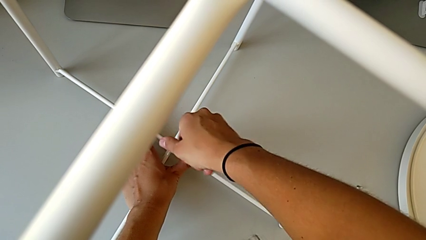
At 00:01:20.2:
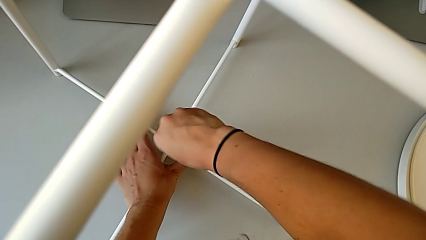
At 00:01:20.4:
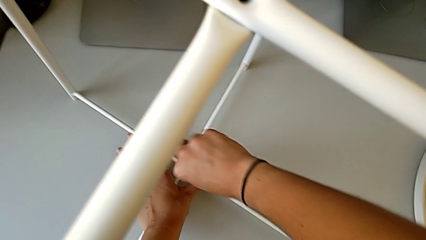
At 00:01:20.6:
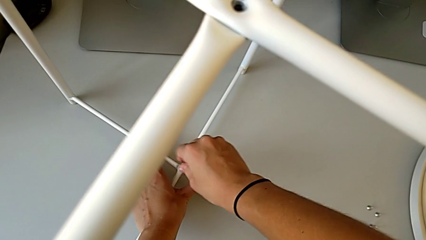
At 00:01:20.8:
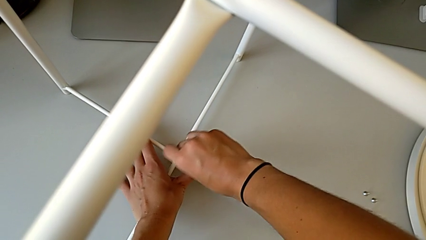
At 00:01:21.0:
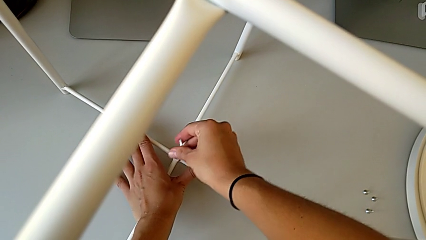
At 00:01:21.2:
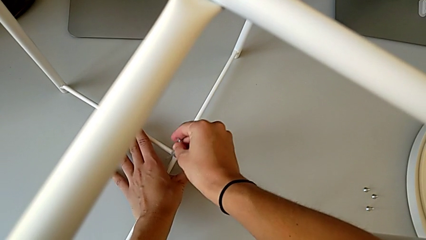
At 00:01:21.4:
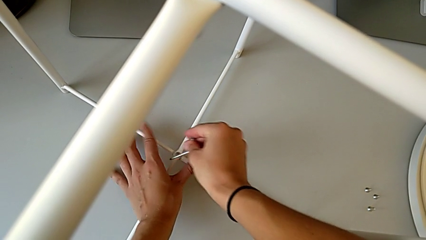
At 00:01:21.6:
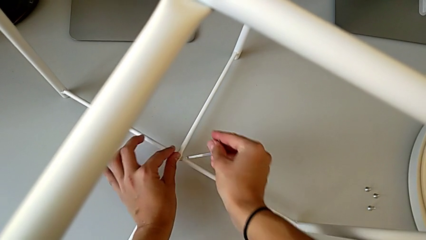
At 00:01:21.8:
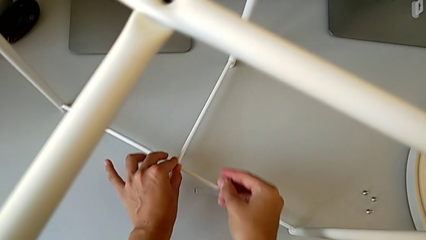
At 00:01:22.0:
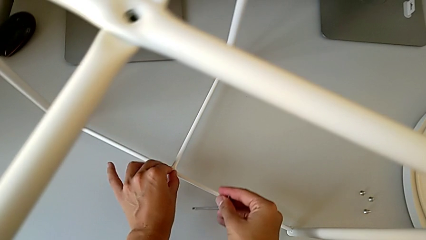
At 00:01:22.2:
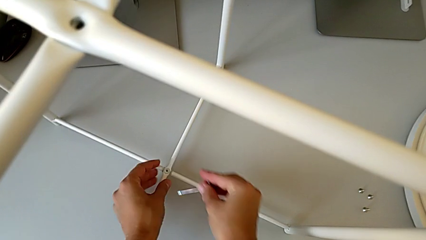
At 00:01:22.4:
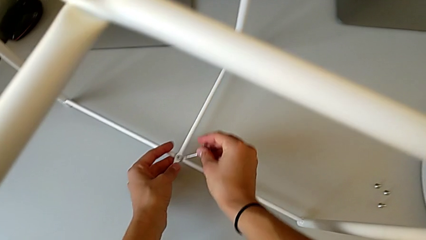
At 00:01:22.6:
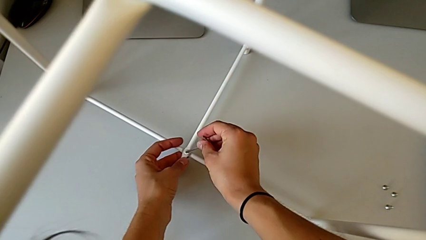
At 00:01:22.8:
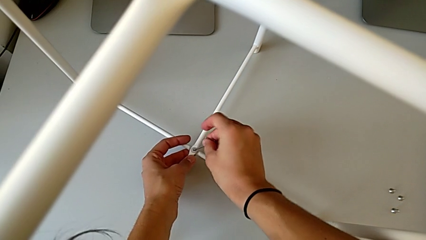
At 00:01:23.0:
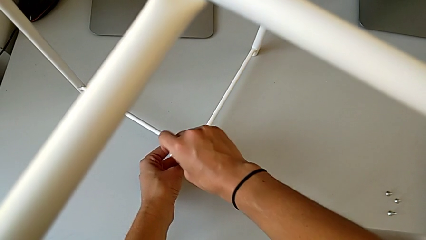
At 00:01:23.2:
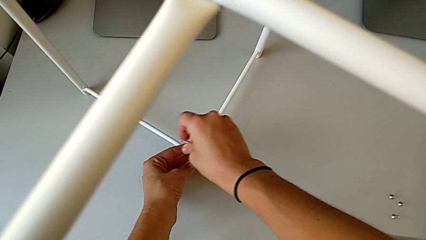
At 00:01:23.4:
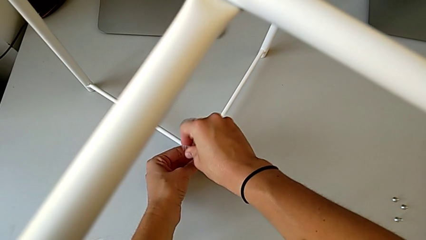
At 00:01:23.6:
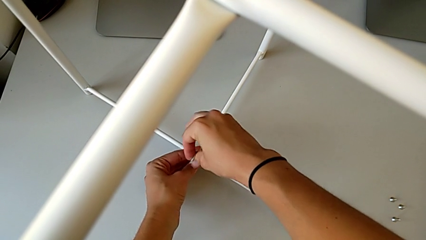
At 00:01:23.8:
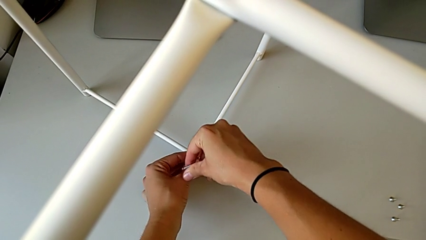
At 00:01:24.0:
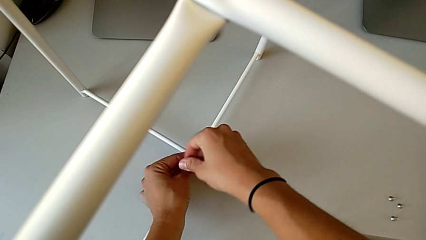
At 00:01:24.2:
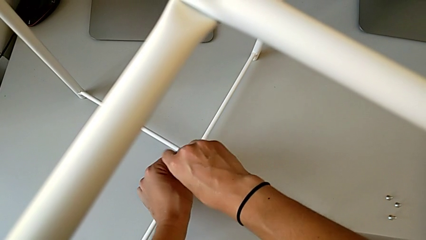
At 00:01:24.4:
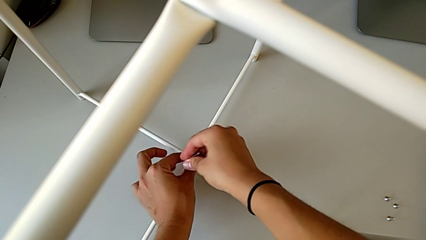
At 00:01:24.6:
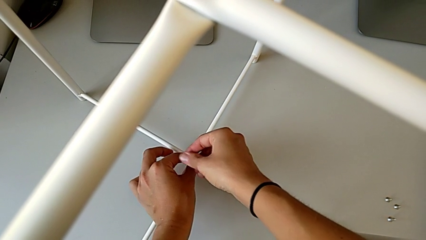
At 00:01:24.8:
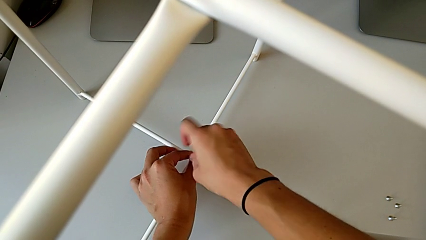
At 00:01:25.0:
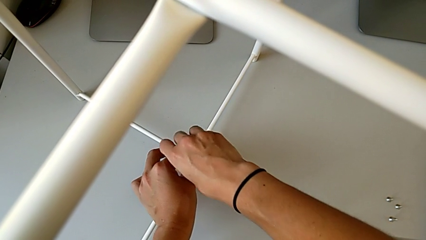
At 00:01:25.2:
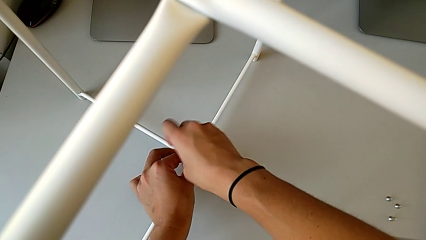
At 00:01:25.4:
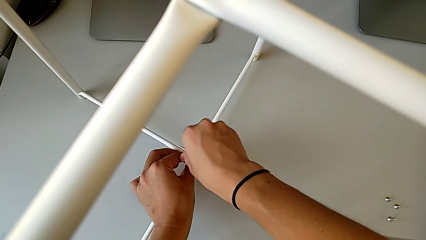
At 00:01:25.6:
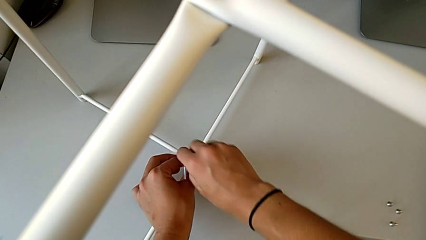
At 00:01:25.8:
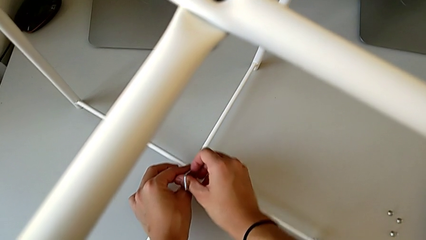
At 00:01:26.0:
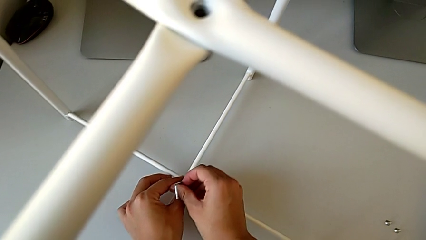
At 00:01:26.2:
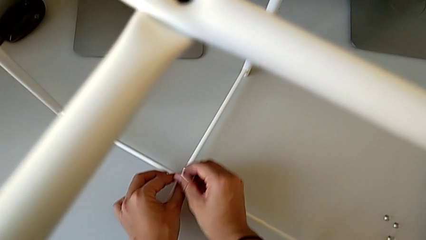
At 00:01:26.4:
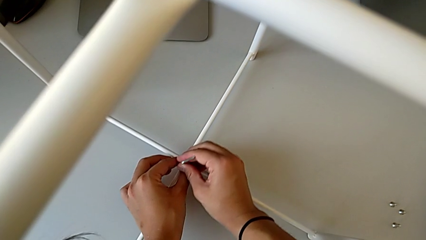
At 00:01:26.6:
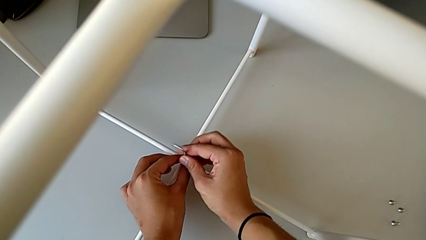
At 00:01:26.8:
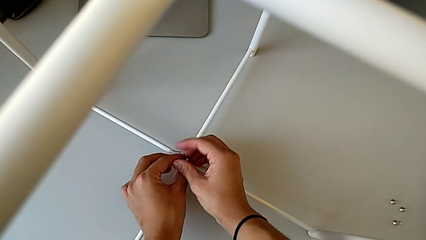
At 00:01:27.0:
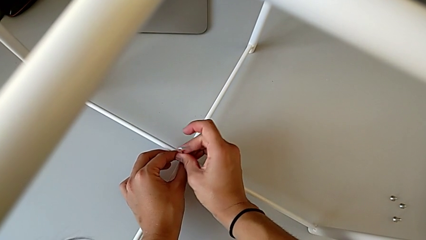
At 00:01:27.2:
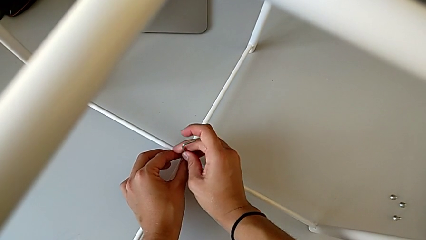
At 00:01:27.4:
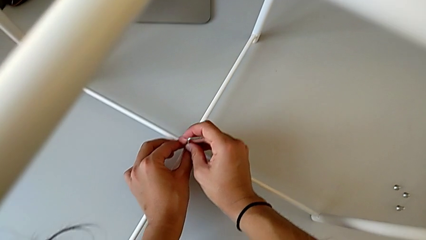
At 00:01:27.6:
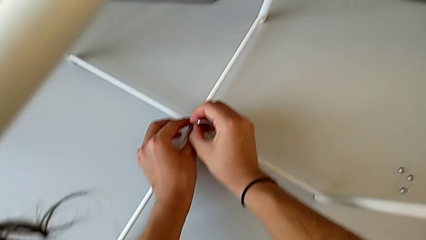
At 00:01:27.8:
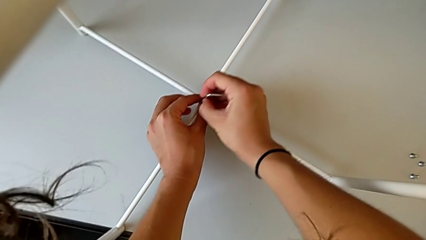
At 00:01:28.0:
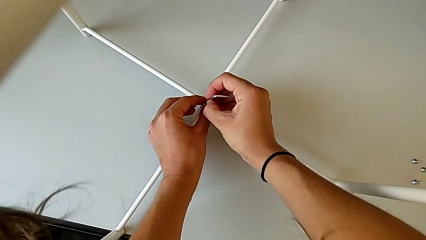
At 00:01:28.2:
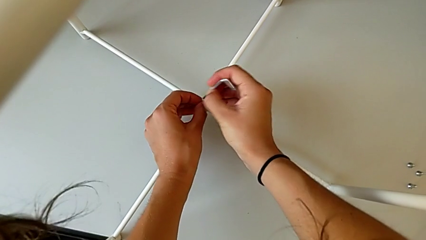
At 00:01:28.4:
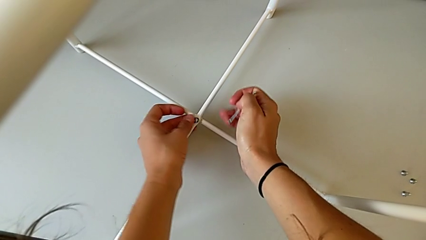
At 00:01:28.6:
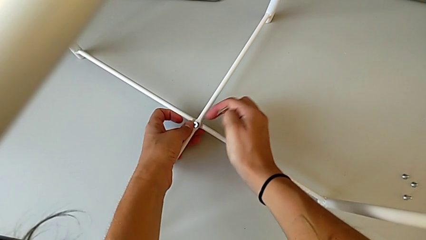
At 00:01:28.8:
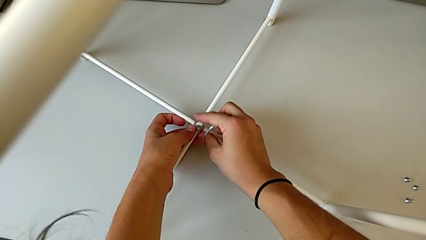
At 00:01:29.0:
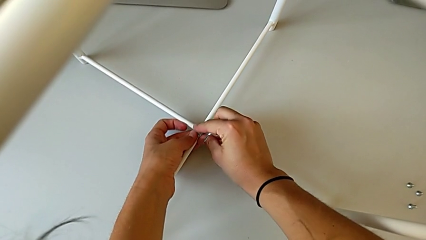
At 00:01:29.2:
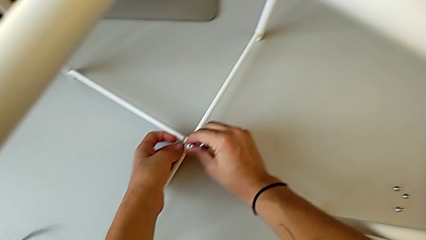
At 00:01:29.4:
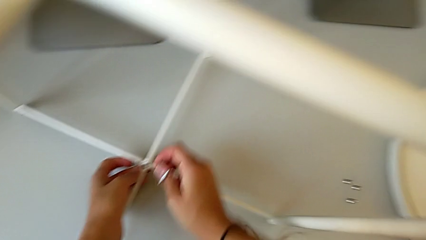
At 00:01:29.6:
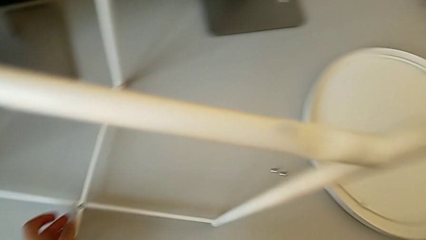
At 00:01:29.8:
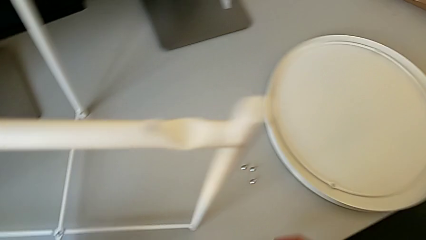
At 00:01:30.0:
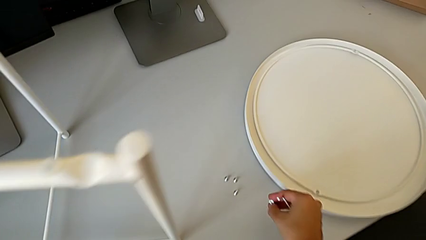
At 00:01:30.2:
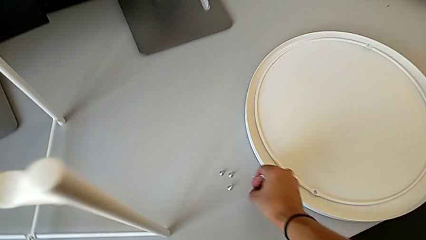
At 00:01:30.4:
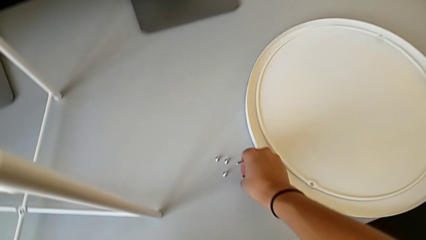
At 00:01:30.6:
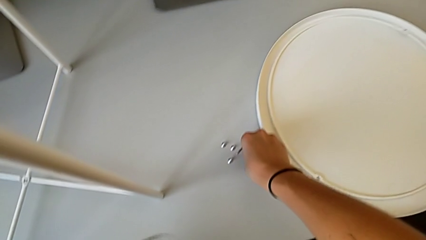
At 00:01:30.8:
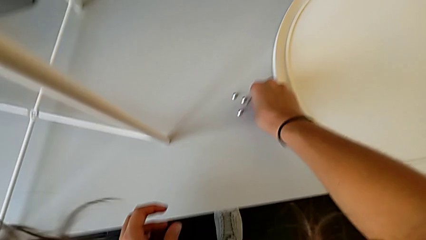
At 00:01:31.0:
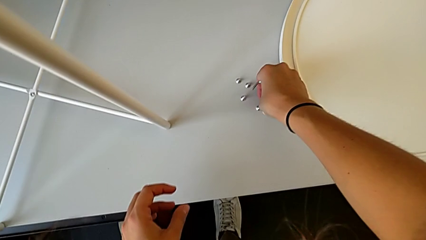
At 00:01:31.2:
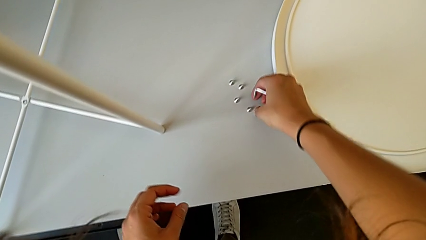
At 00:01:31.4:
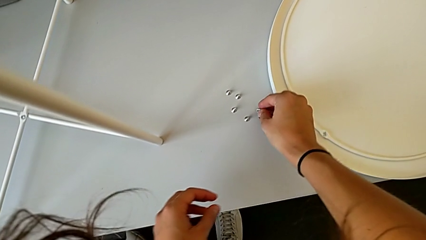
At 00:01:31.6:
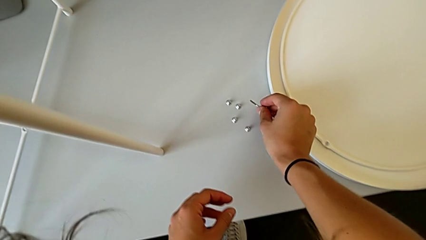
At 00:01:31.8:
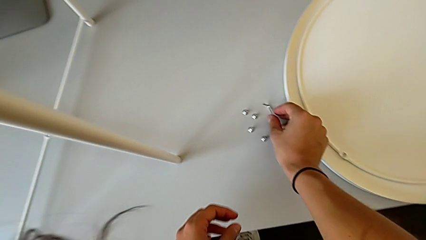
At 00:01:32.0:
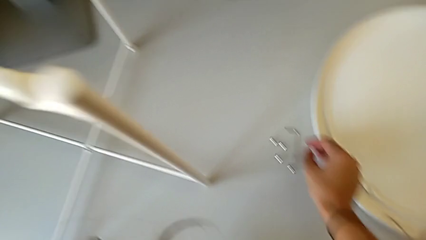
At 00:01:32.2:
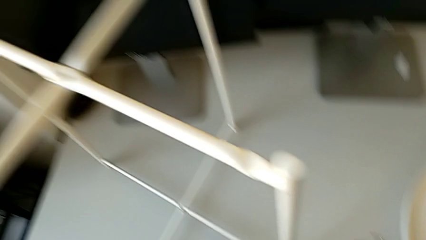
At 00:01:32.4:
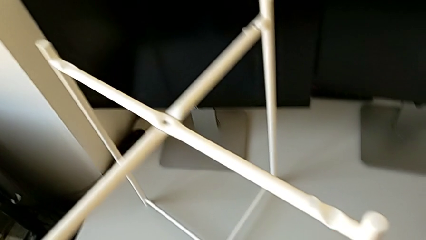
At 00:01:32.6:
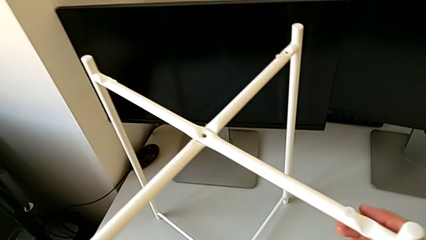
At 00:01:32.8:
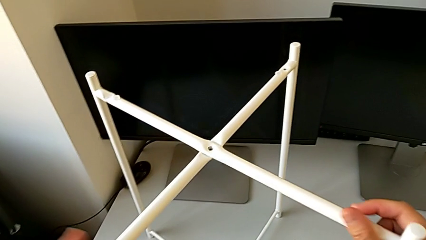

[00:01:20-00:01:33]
The camera wearer is unscrewing the bottom hex socket head. They keep unscrewing the hex socket head, withdraw the Allen wrench, disassemble the hex socket head, place it, place the Allen wrench and approach the leg.

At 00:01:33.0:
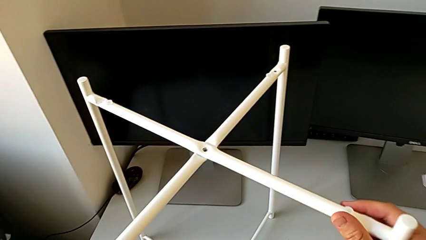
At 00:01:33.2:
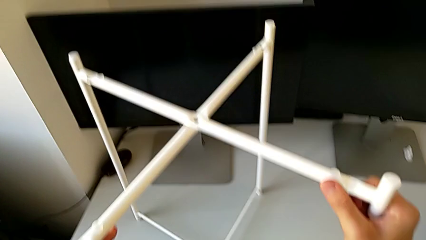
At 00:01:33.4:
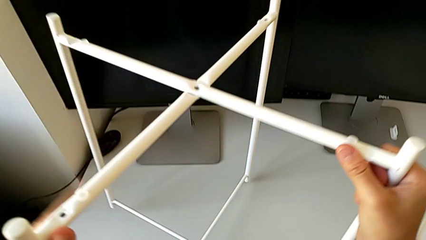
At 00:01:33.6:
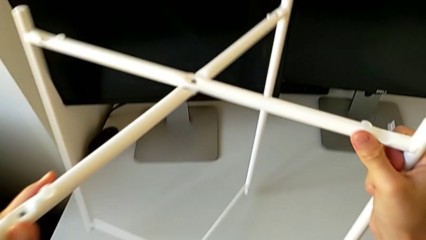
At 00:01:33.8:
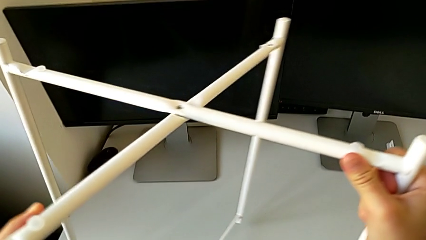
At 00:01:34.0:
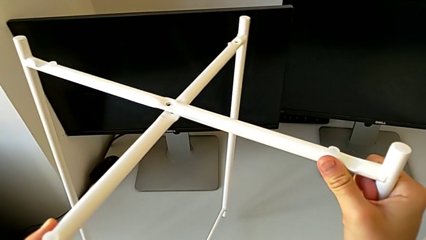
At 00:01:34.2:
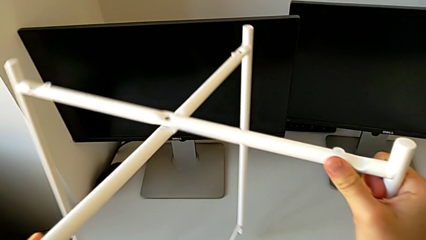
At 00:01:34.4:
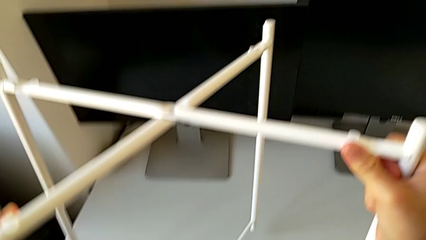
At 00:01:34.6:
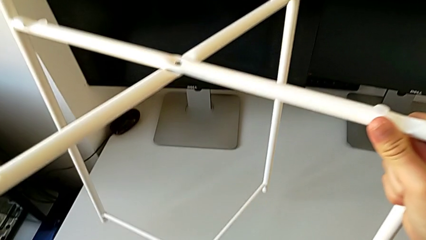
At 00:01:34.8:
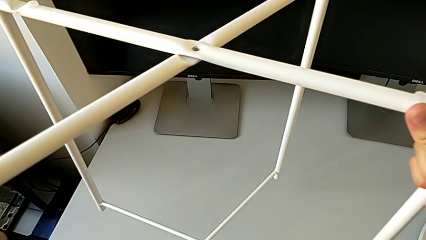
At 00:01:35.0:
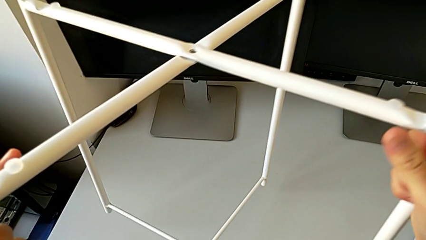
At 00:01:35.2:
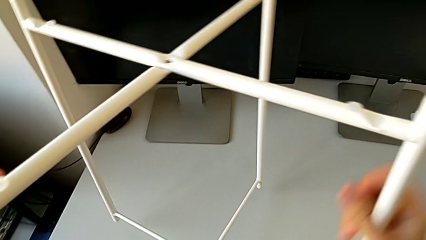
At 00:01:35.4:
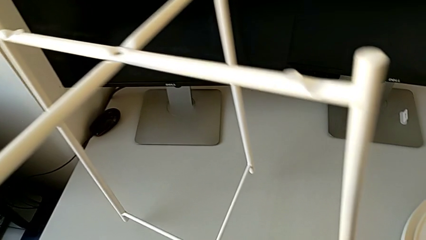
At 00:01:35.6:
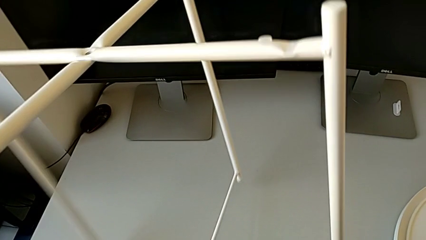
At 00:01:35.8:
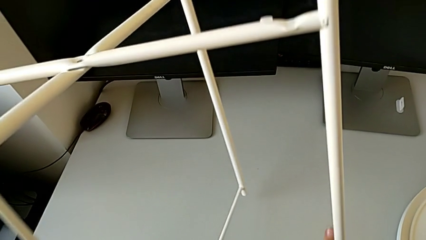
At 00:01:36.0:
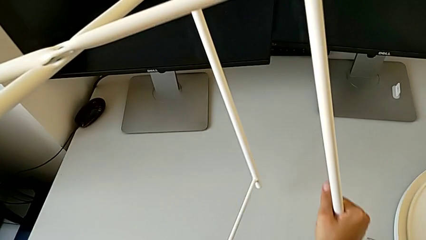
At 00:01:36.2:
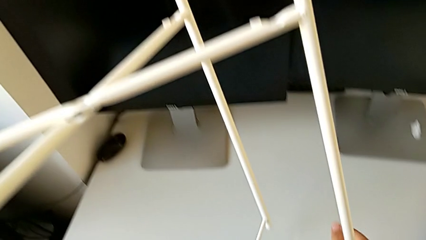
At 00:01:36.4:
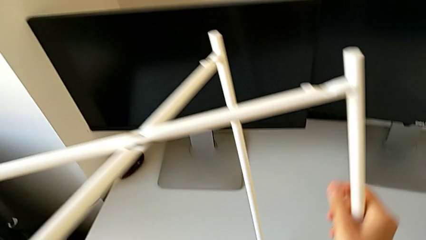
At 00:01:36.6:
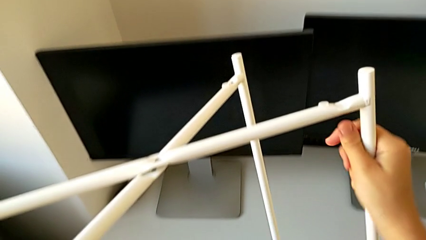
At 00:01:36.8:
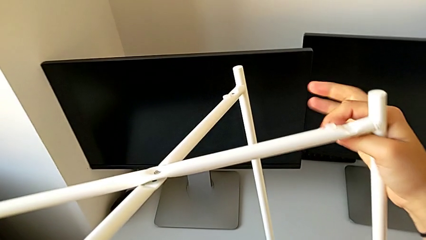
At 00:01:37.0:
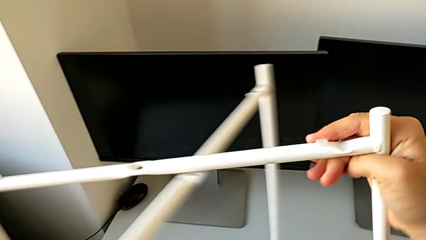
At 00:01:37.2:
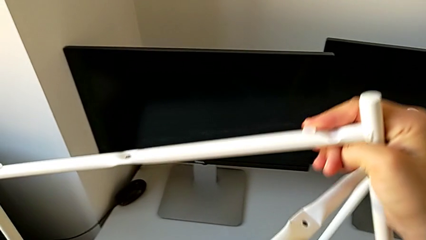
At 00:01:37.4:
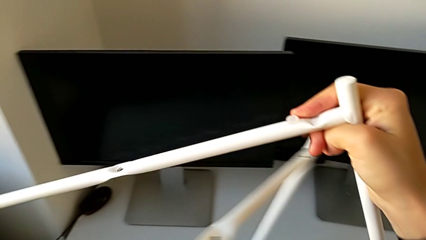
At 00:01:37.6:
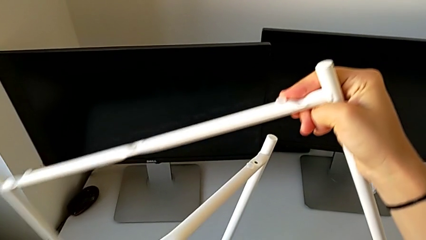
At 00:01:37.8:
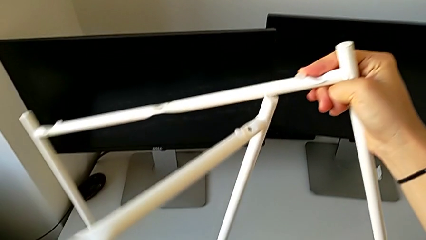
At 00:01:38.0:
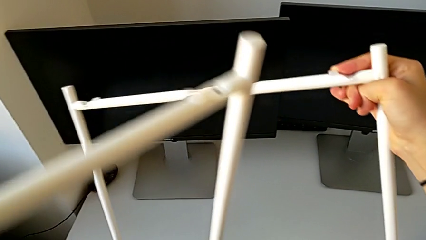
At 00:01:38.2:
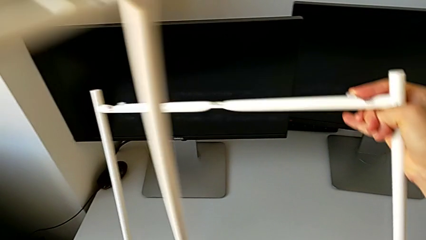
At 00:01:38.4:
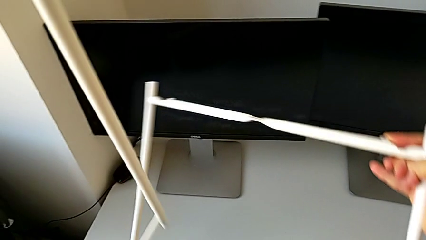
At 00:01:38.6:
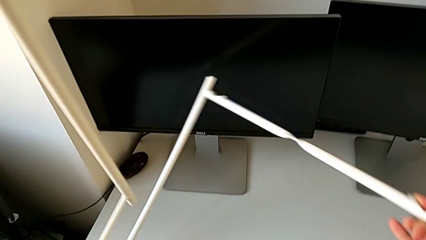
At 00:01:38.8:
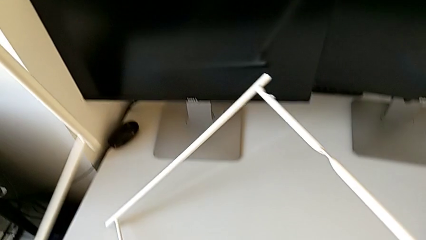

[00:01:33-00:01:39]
The camera wearer is disassembling the legs. They slide the leg.
